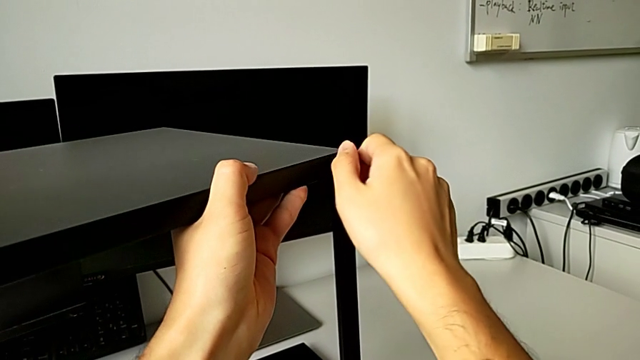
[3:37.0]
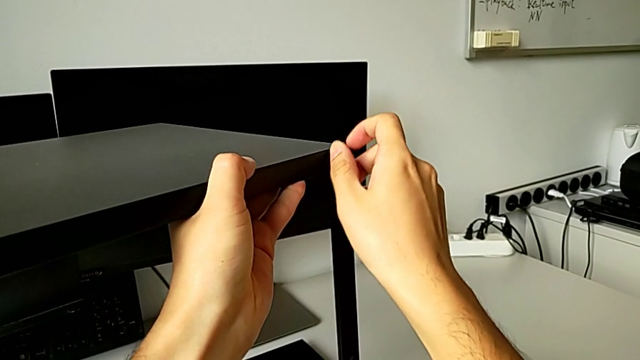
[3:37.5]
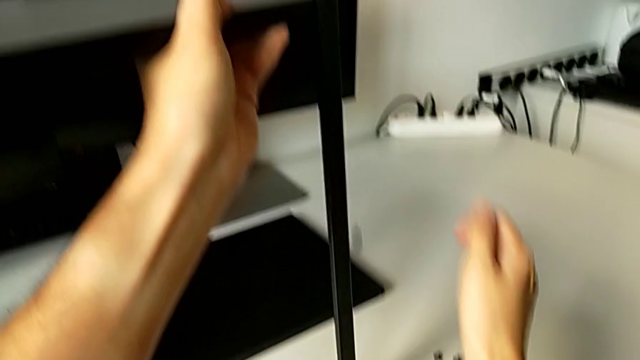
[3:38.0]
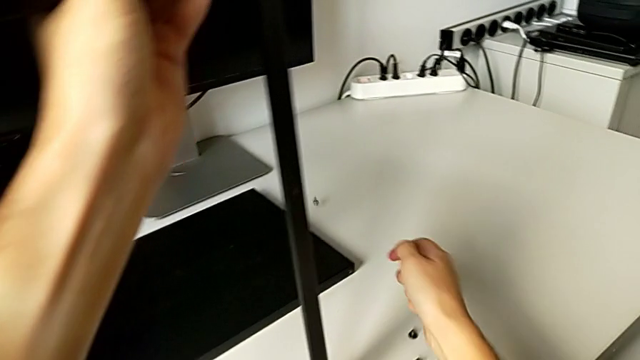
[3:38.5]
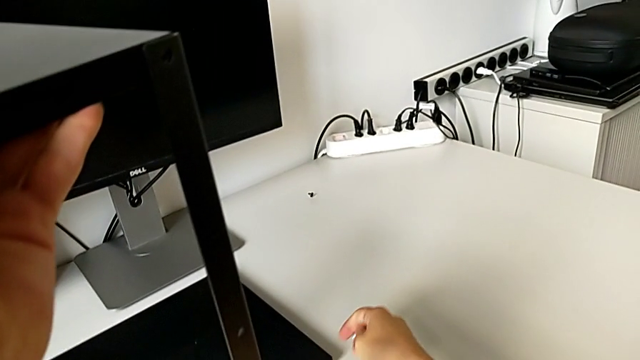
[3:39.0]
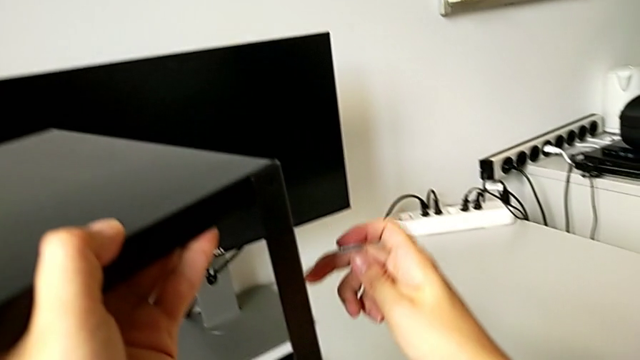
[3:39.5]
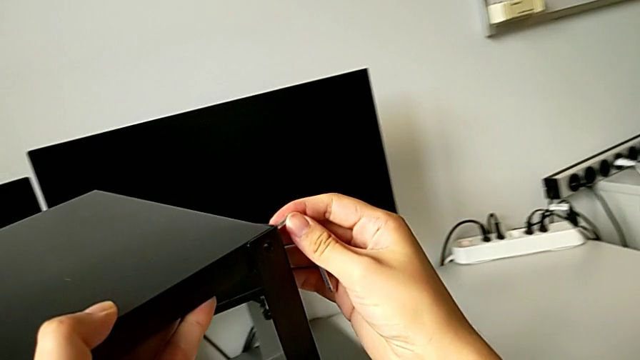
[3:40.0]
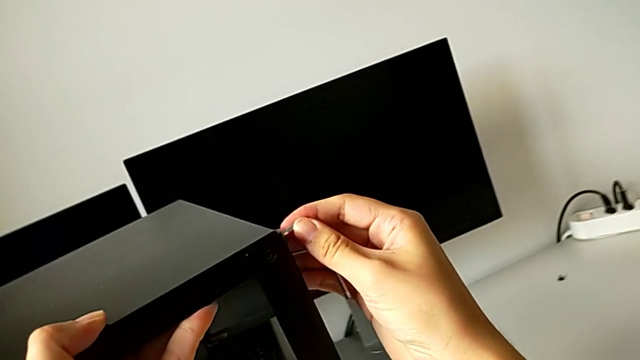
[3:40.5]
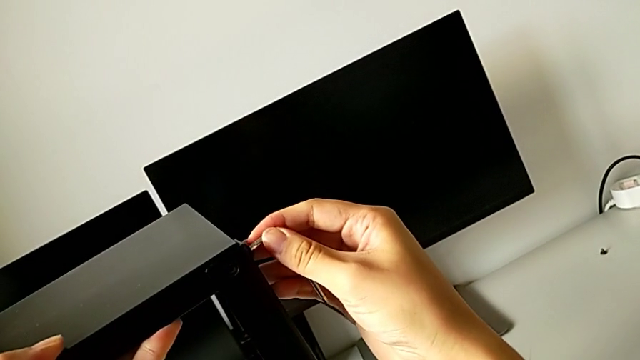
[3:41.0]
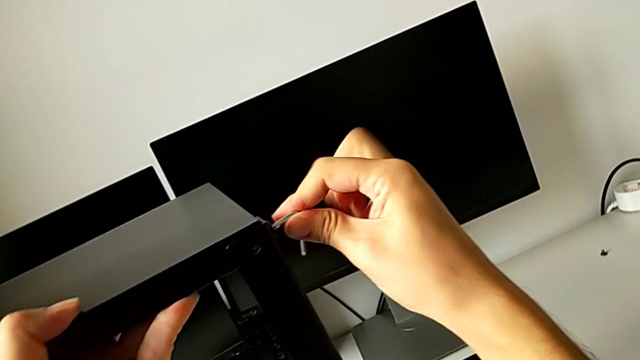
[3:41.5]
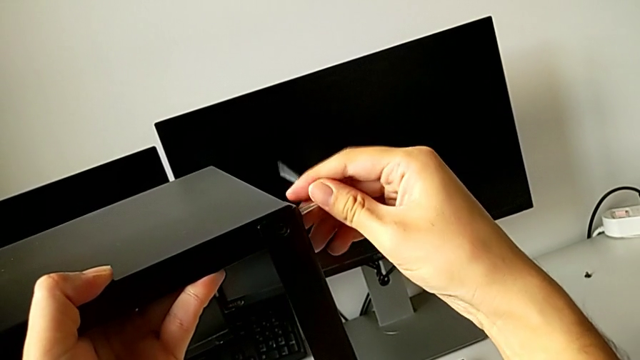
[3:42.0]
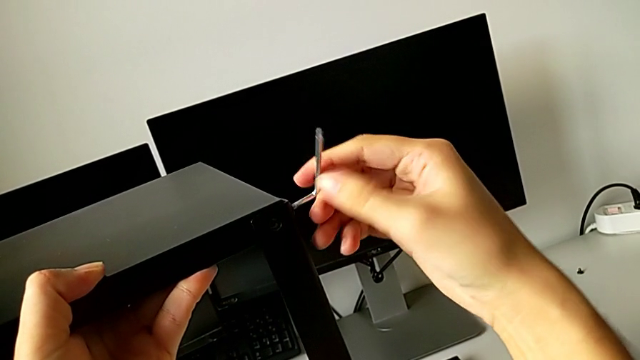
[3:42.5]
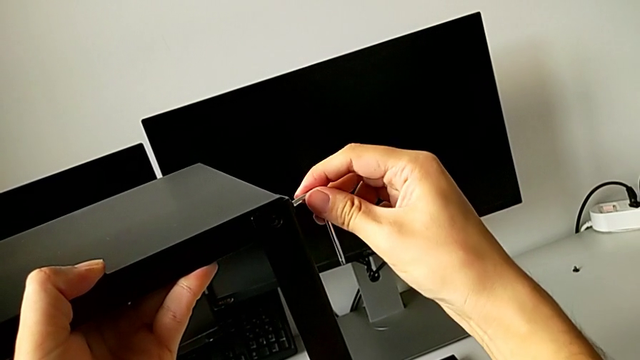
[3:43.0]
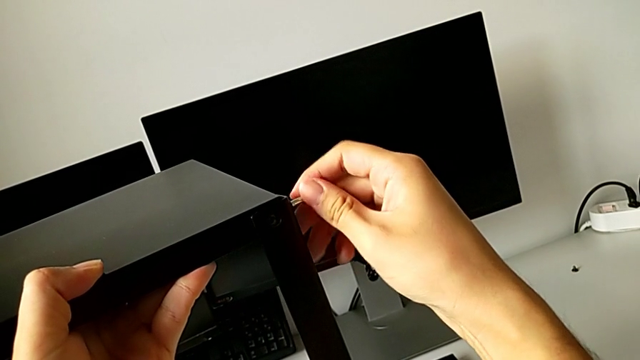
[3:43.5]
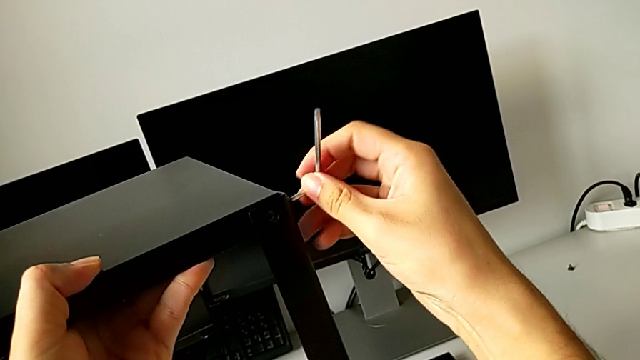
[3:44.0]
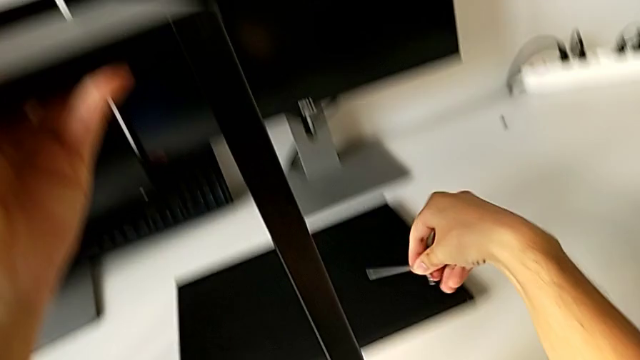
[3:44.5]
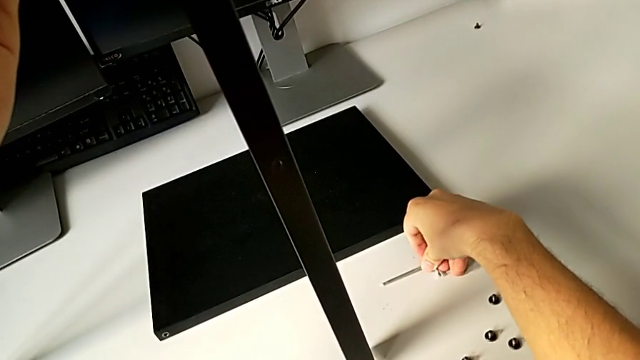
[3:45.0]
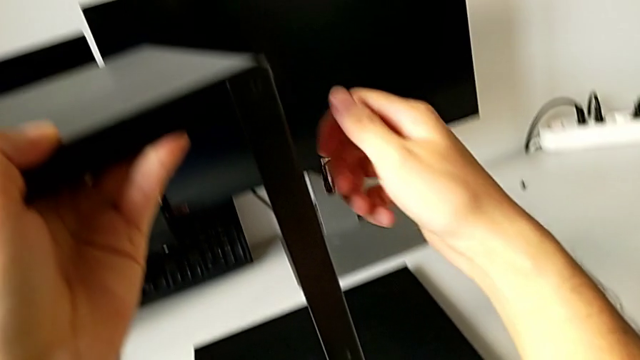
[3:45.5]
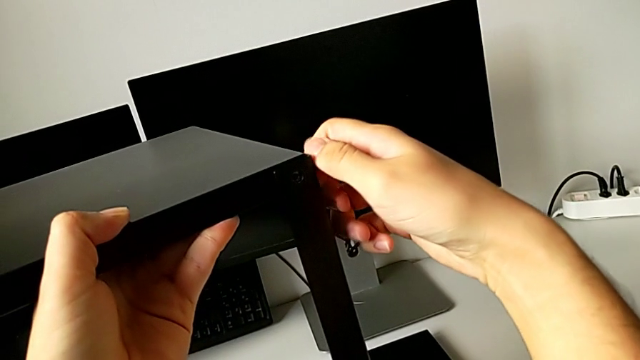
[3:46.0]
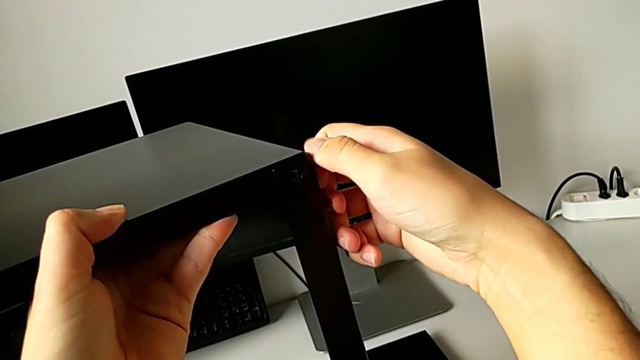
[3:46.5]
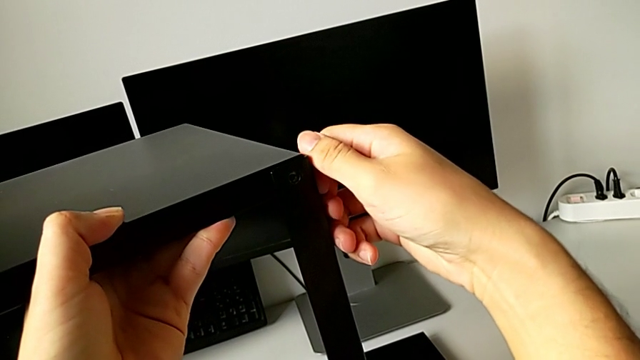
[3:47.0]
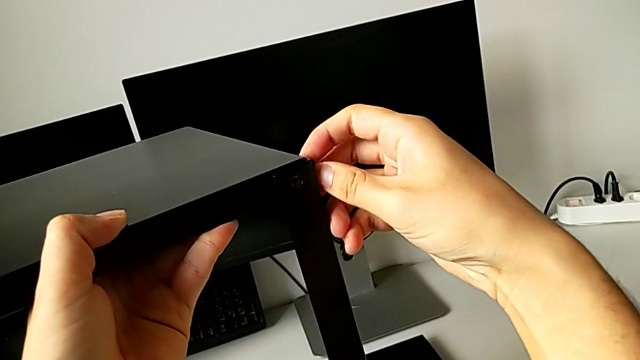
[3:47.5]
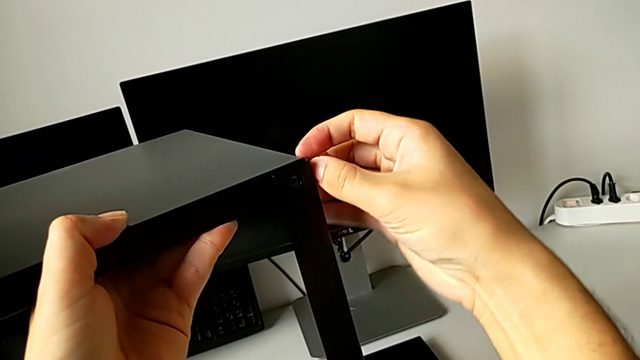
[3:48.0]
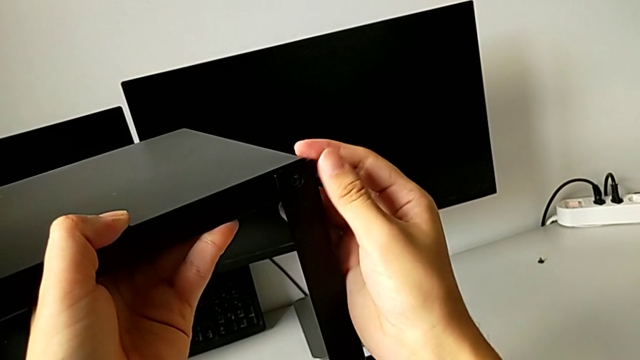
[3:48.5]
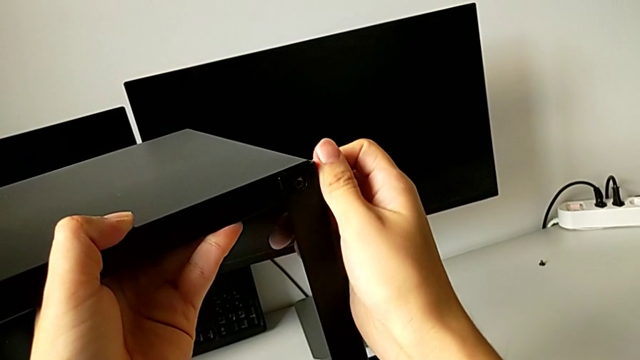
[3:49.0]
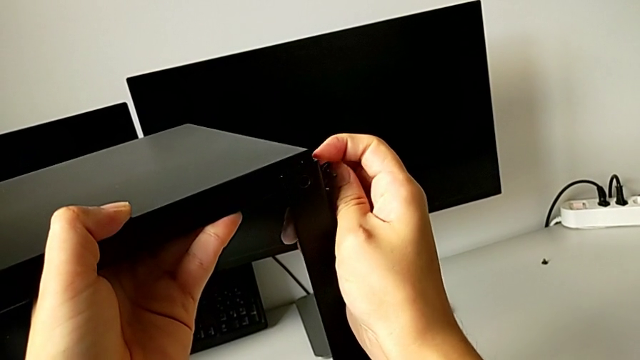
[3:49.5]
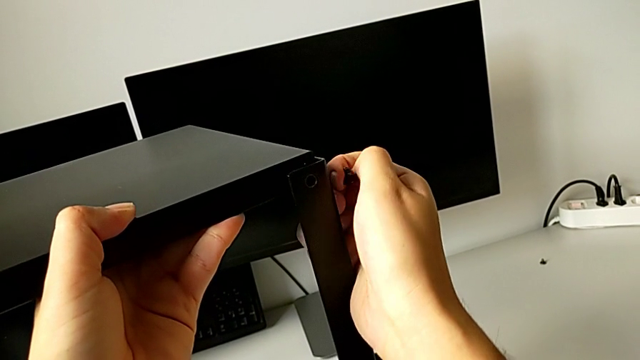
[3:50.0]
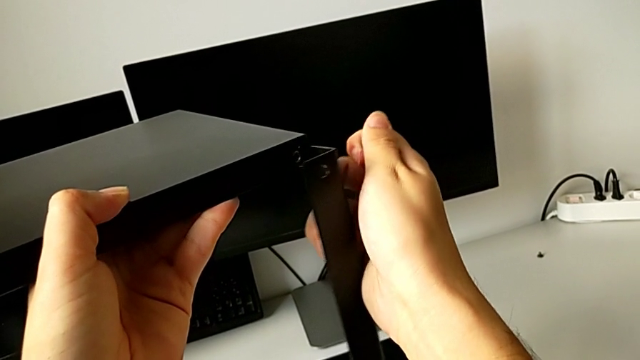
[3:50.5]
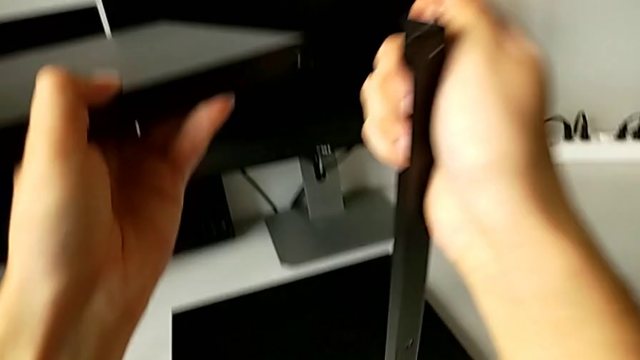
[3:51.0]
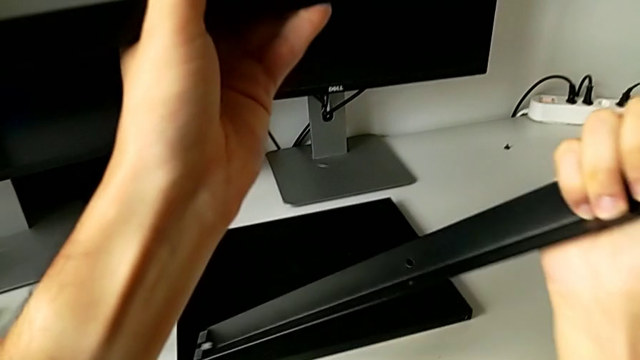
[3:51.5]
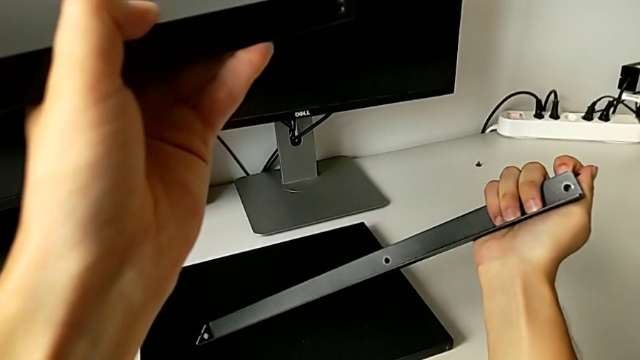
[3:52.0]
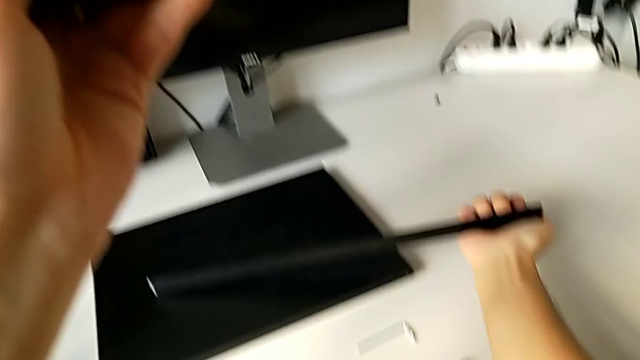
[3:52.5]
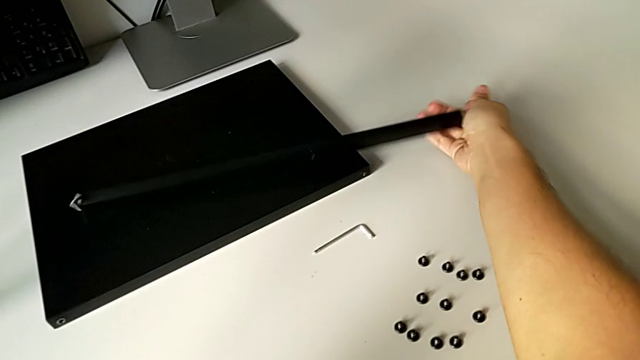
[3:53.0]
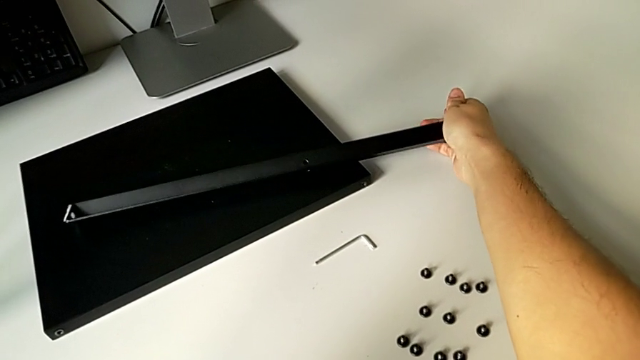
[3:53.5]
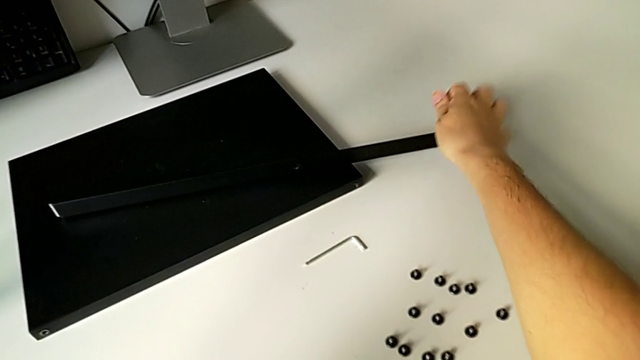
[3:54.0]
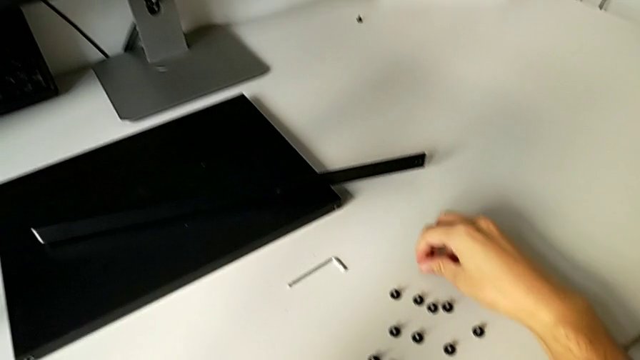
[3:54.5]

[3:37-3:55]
The camera wearer is unscrewing the top hex socket head from the leg and the shelf. They unscrew the hex socket head, wrongly drop it, insert the Allen wrench, unscrew the hex socket head, withdraw the Allen wrench, place it, unscrew the hex socket head, disassemble the hex socket head with the right hand, disassemble the leg with the right hand, place the leg and place the hex socket head.

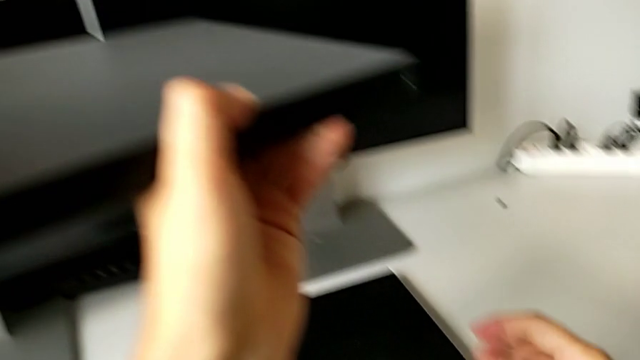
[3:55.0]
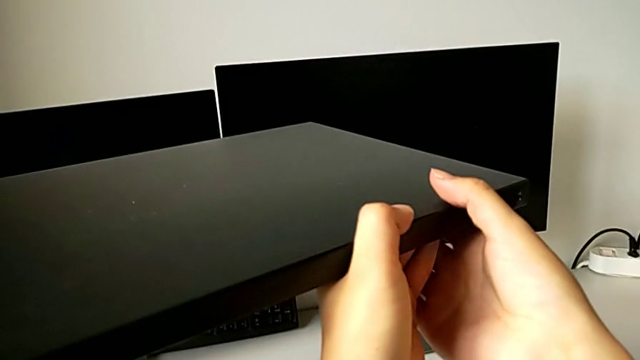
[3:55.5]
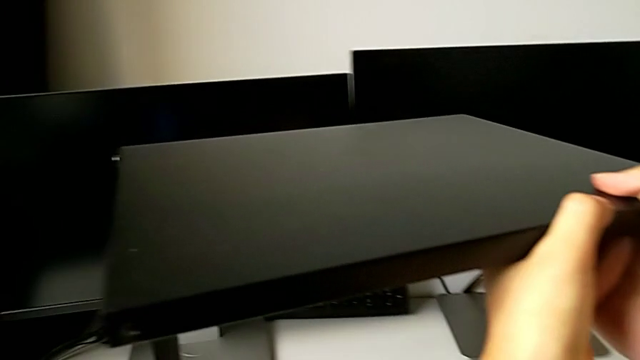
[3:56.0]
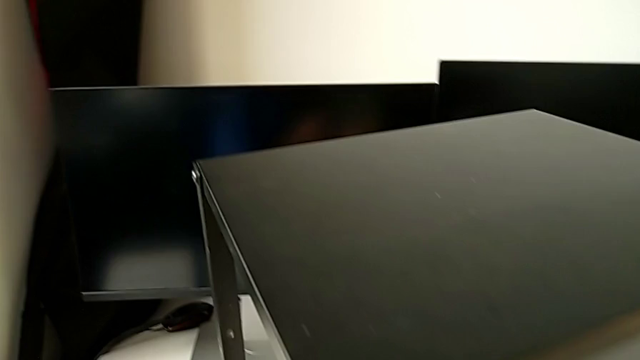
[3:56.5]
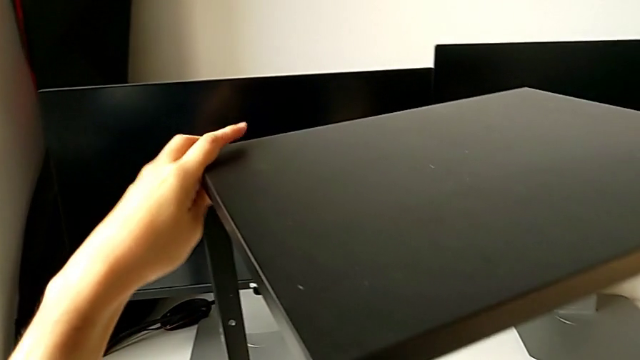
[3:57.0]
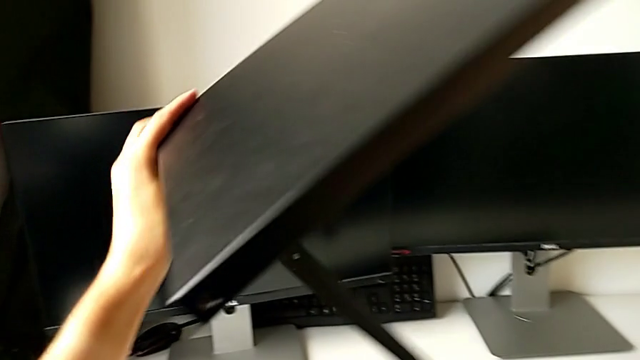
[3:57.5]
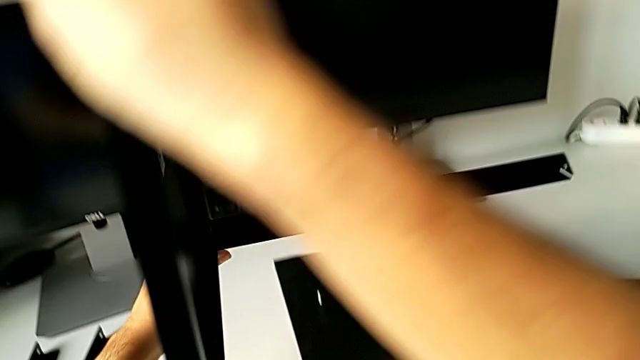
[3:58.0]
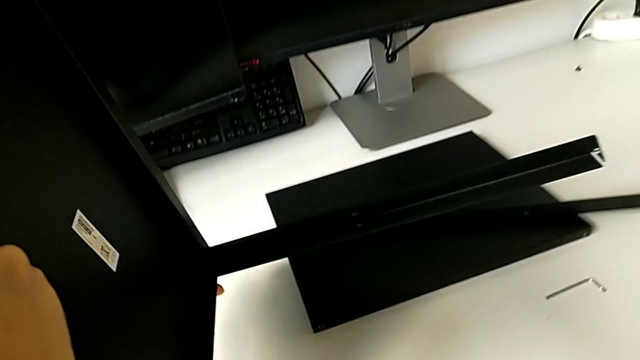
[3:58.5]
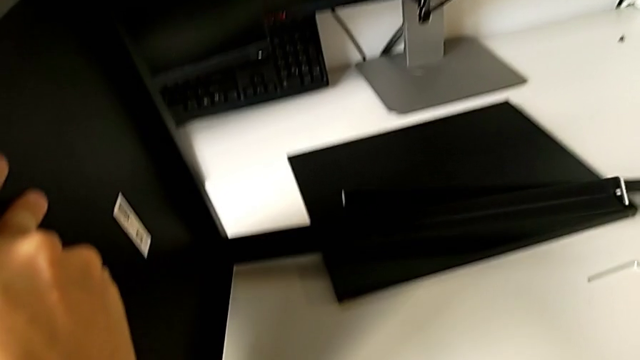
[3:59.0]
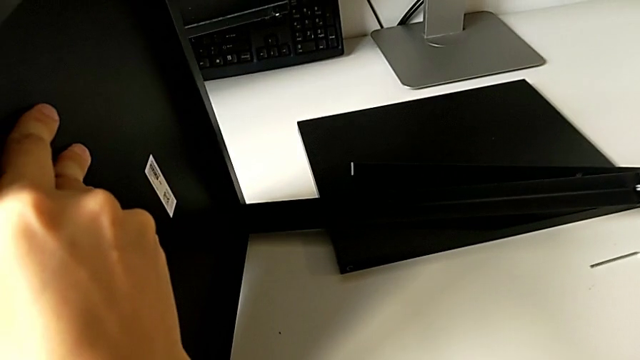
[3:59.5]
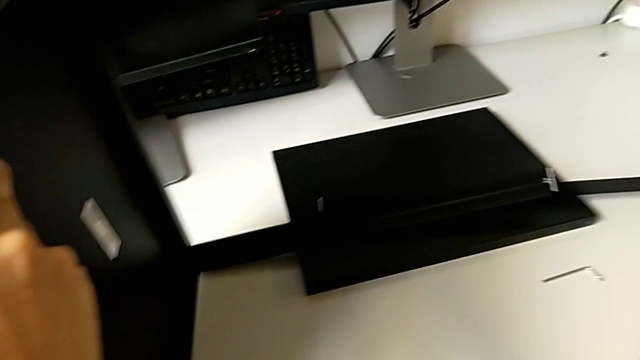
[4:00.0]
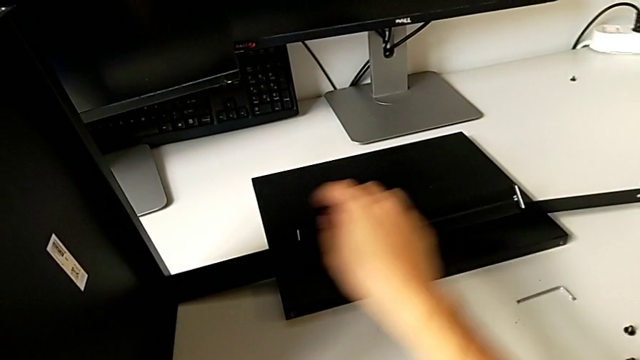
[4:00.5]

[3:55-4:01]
The camera wearer is disassembling the top shelf from the leg. They rotate the nightstand.
